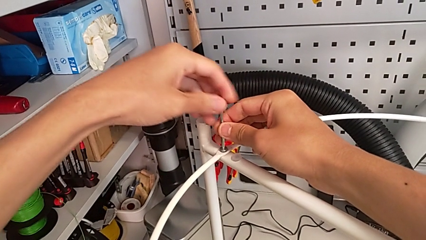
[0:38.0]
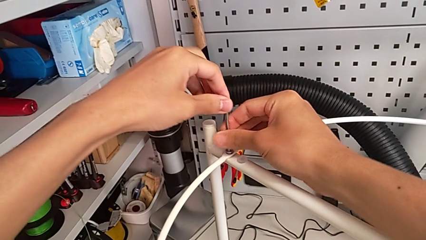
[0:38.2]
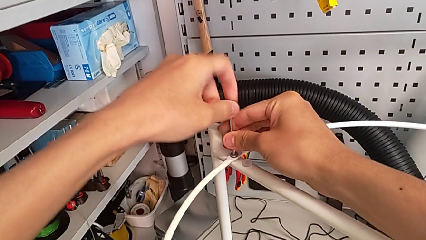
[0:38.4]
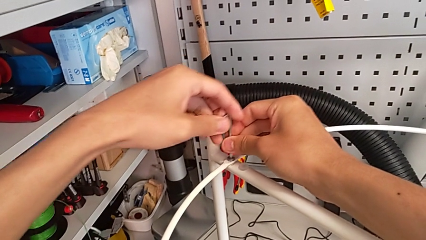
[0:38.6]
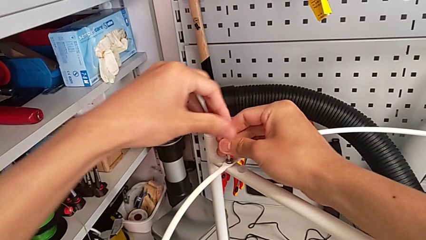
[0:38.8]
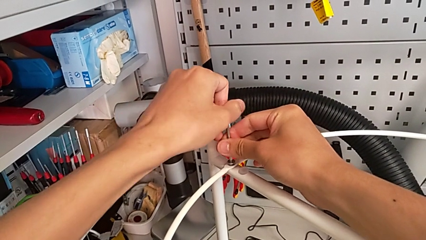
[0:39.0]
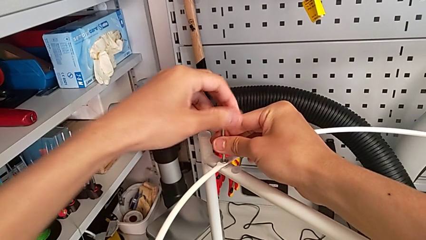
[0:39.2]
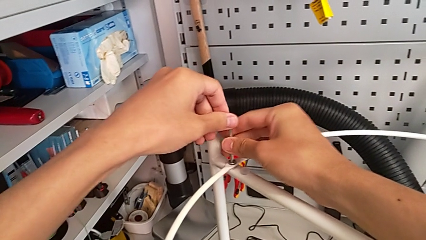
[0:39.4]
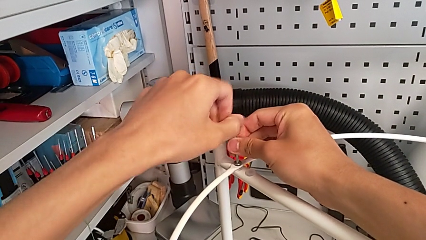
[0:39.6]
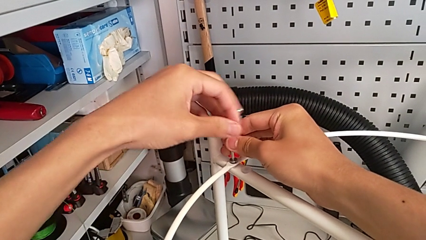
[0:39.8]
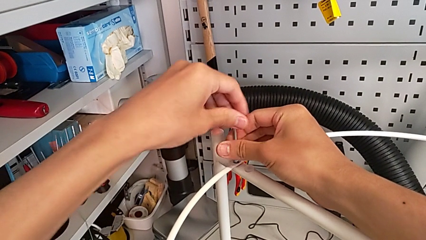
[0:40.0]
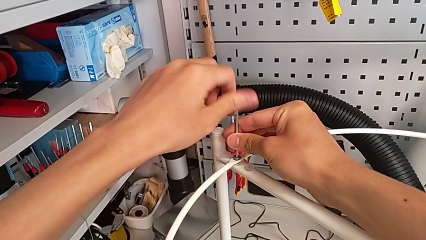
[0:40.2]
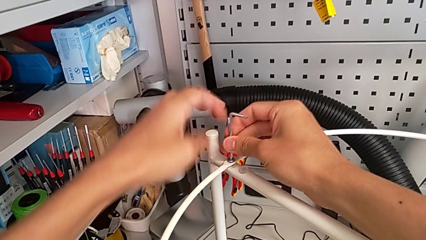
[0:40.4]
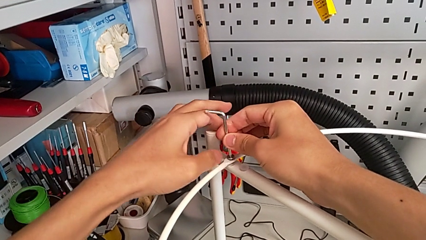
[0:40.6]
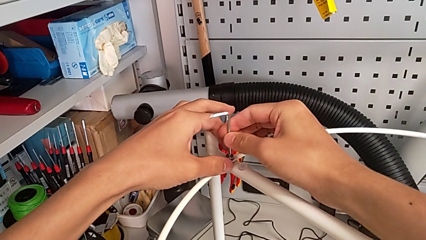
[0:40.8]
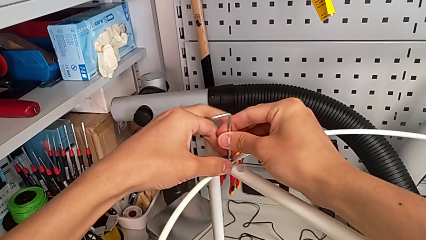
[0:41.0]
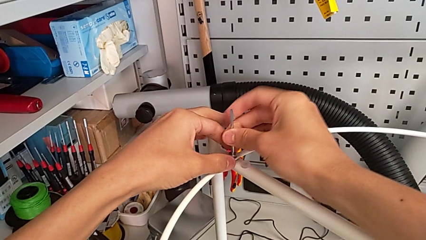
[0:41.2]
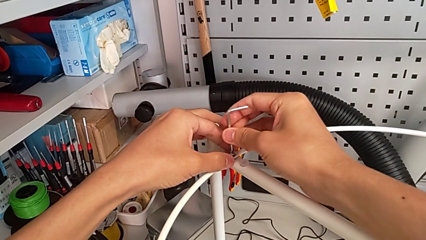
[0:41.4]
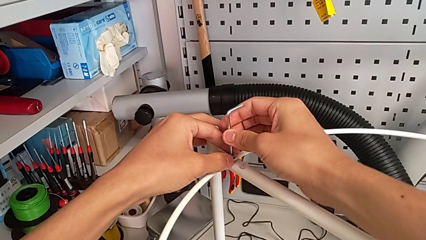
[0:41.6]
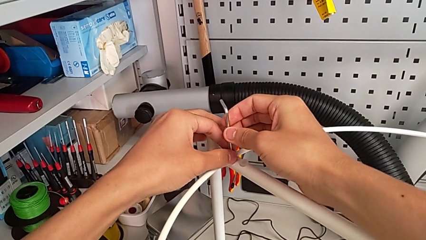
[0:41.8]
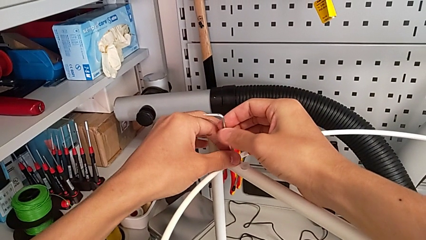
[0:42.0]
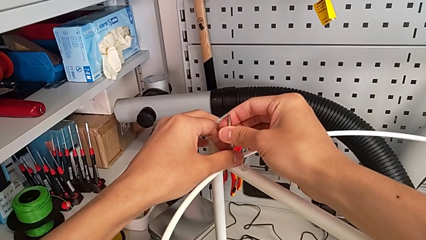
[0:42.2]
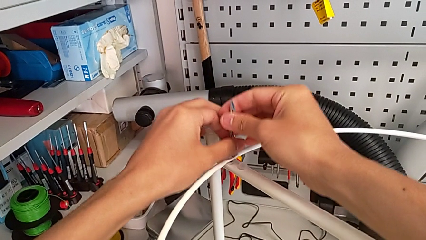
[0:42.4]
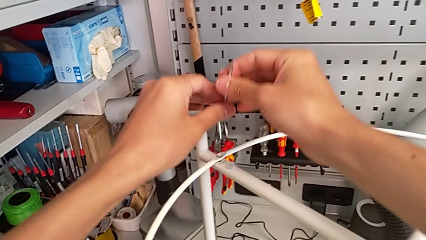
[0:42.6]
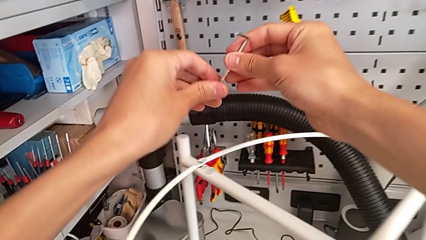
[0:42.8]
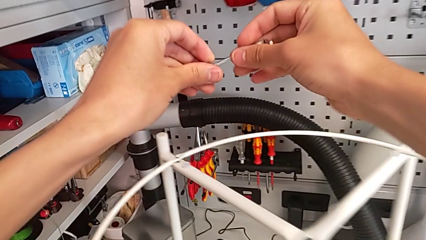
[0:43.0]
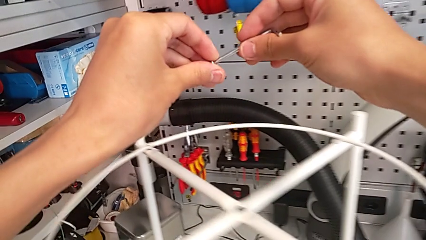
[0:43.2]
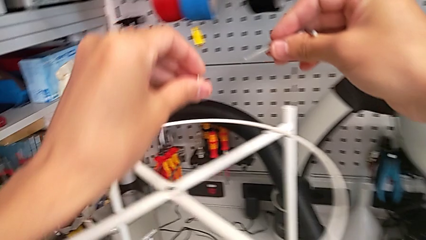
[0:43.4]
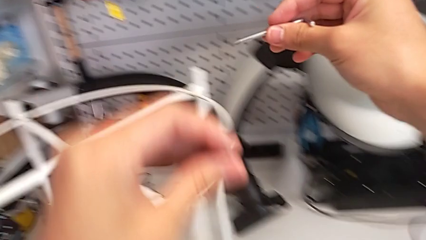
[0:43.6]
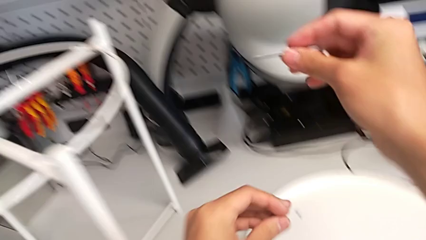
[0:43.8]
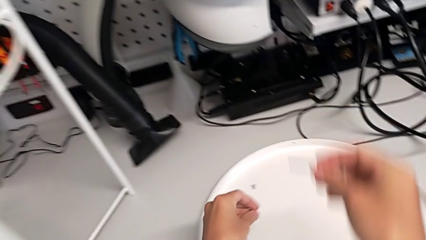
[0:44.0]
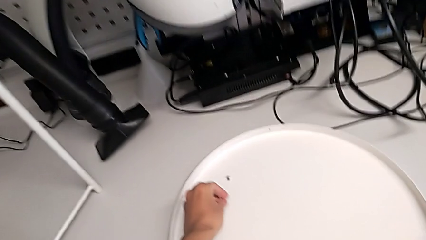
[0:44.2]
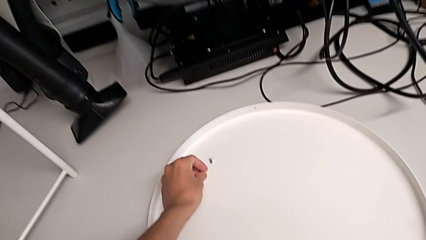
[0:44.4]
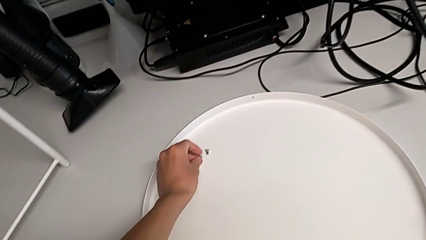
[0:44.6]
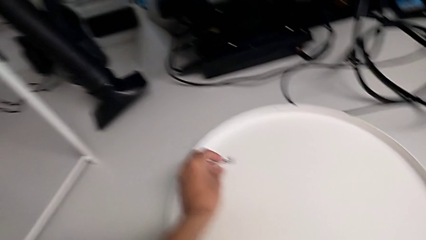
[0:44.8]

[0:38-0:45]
The camera wearer is unscrewing the hex socket head from the circle. They keep unscrewing the hex socket head, disassemble it, withdraw the Allen wrench and place the hex socket head.

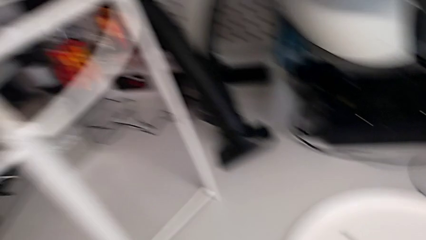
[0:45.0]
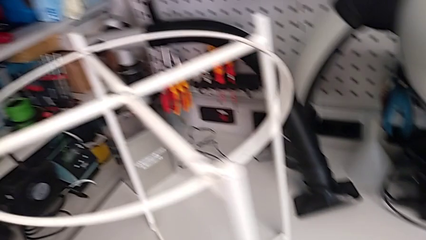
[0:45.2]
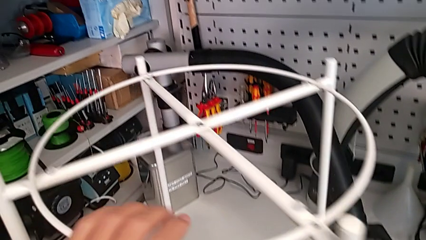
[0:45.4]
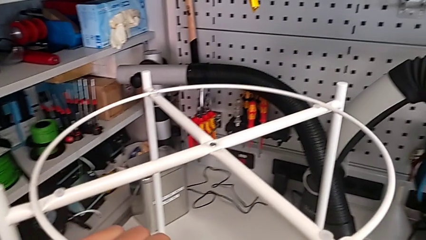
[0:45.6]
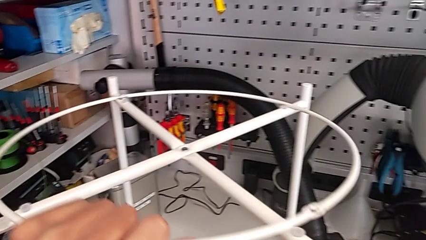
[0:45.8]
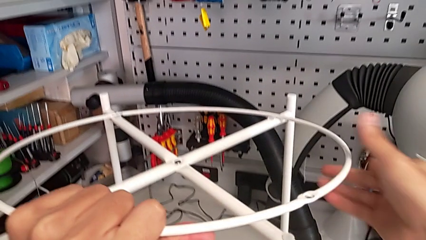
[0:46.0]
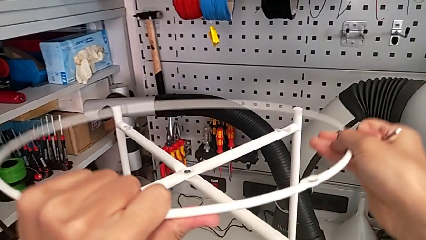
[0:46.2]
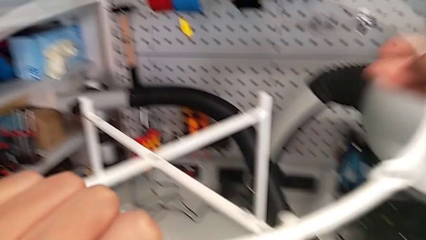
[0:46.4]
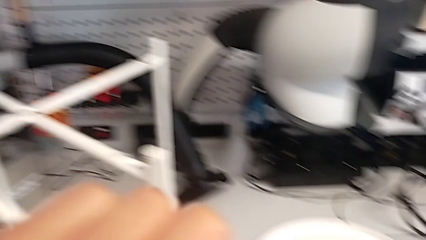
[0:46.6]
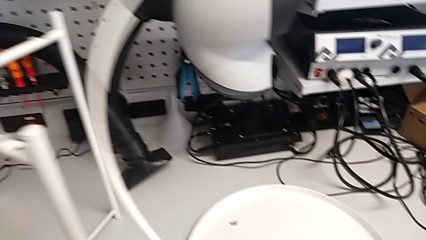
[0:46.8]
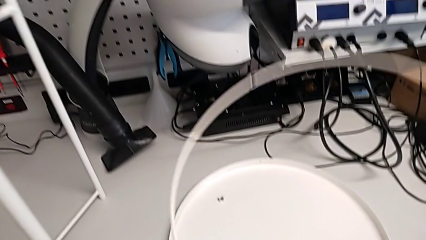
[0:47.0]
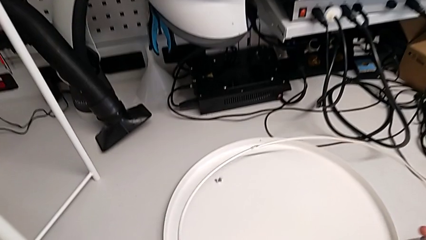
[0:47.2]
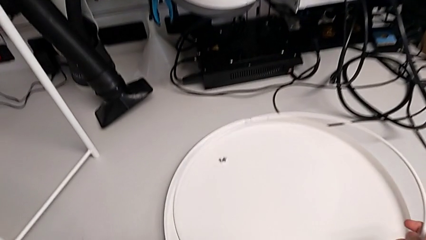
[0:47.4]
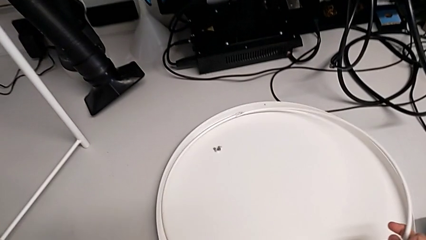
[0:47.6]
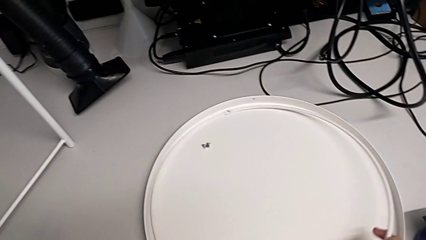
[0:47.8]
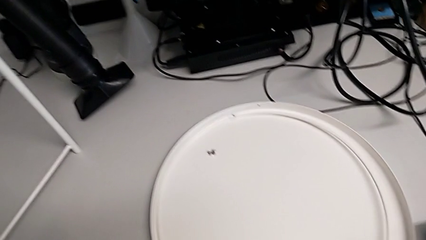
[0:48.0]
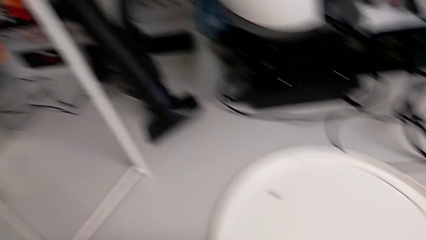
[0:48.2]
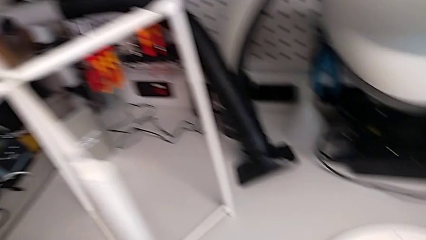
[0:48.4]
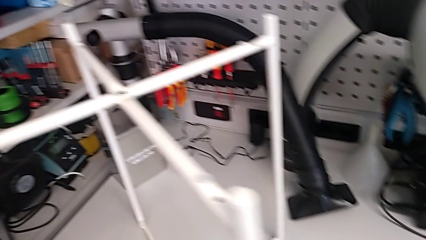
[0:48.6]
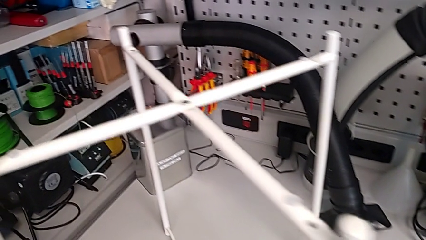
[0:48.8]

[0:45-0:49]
The camera wearer disassembles the circle. They disassemble the circle and place it.

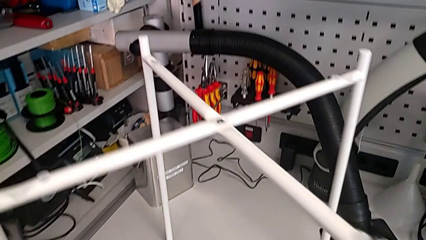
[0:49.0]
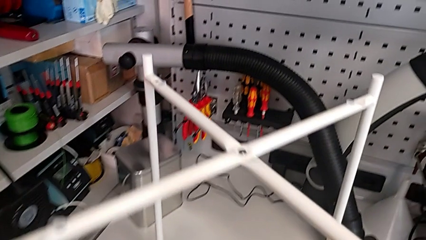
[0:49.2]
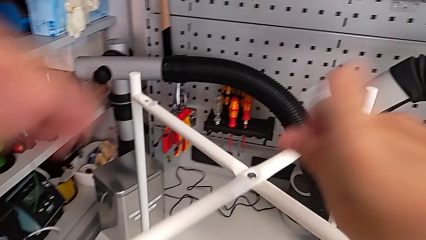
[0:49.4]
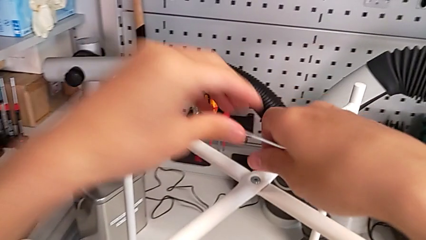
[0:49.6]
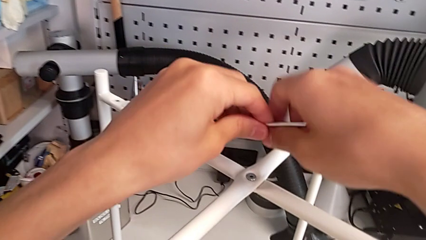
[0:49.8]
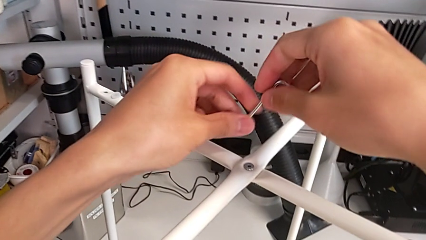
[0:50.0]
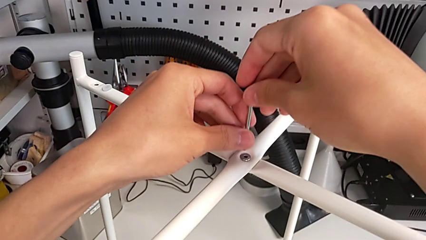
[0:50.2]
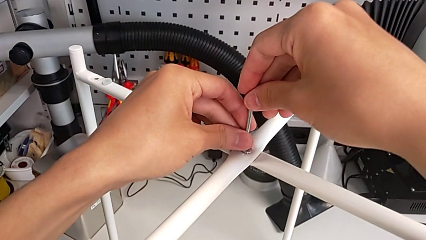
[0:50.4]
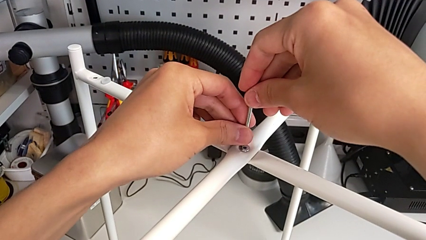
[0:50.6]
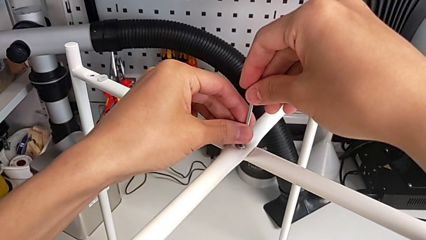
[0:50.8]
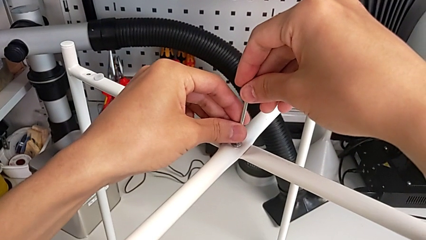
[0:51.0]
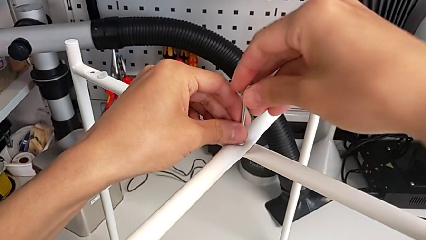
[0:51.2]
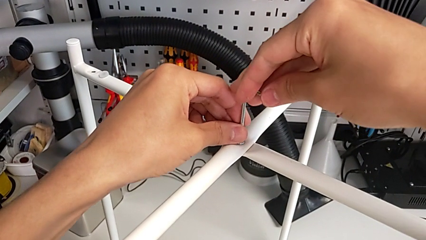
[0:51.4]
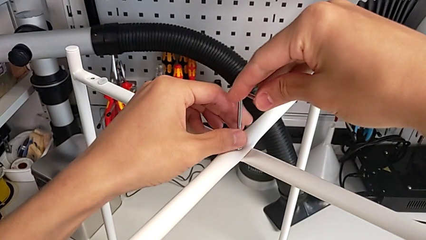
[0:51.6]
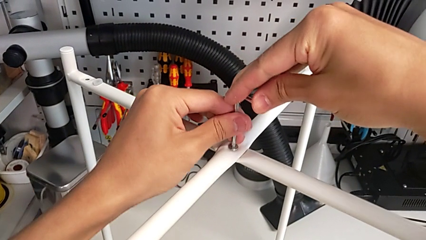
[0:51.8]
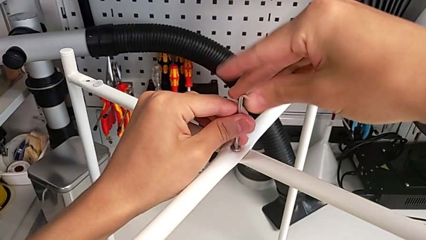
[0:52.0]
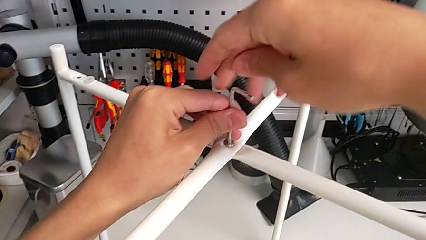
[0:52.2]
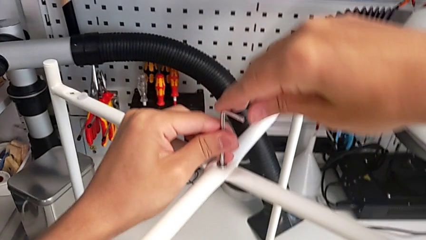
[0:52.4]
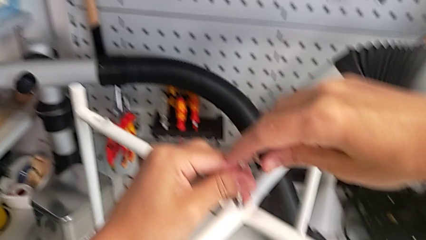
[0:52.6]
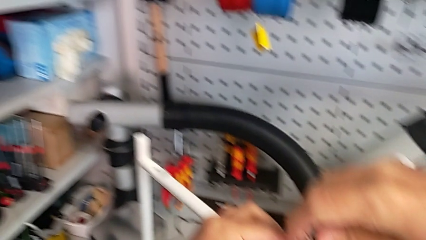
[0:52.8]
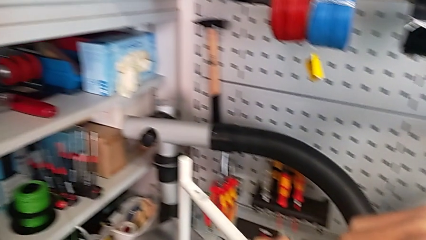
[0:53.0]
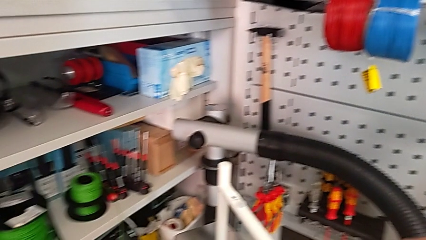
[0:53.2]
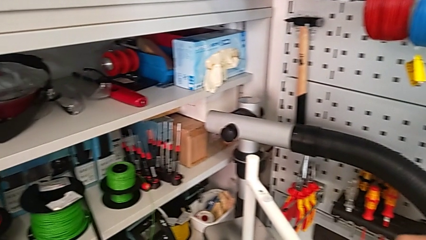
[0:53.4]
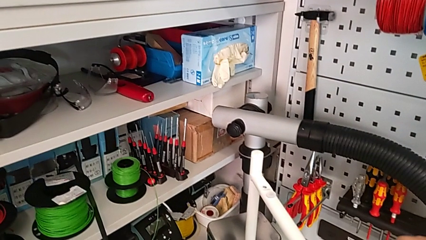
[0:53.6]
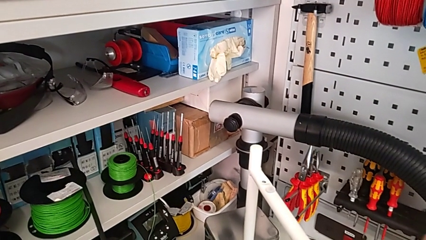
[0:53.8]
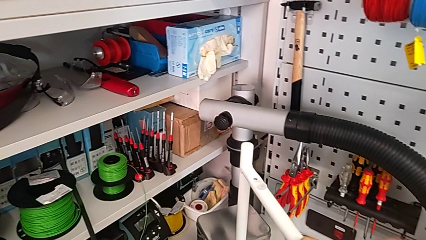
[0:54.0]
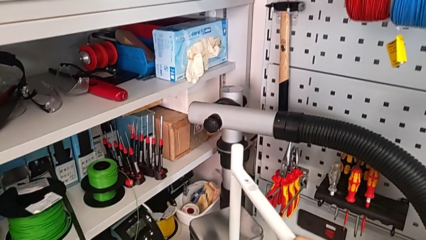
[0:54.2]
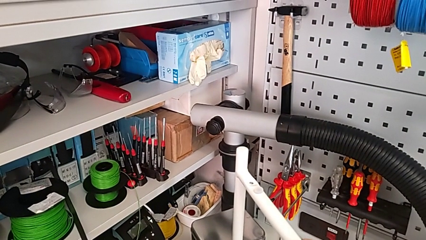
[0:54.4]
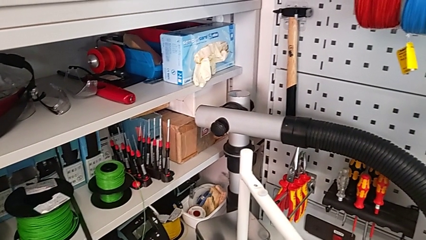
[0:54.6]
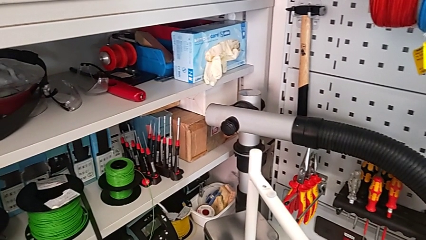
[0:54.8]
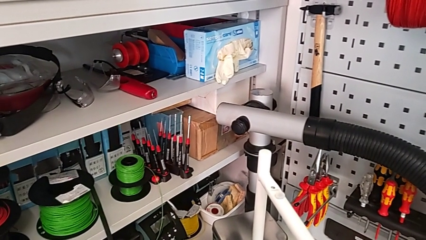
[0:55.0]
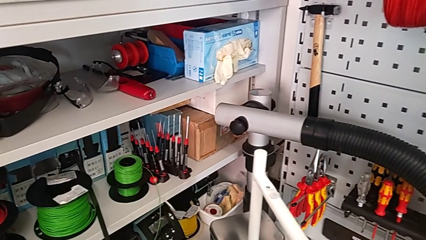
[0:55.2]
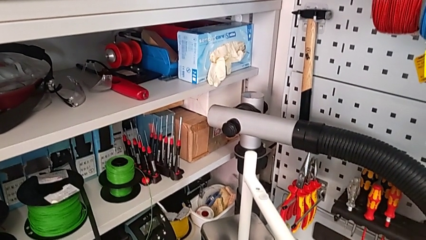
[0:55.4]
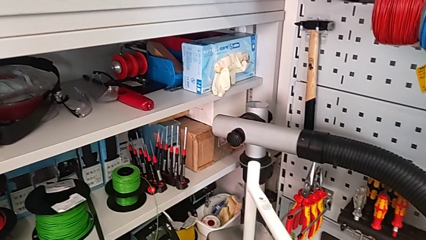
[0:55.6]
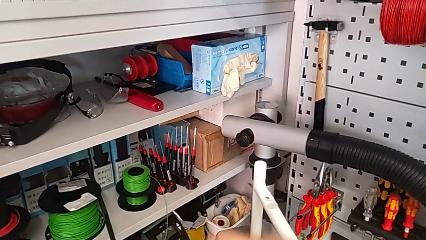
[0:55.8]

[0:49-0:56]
The camera wearer is unscrewing the top hex socket head of the table's legs. They approach the hex socket head, insert the Allen wrench and begin to unscrew the hex socket head.
